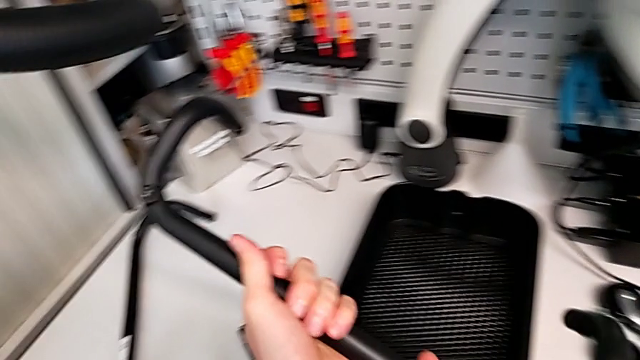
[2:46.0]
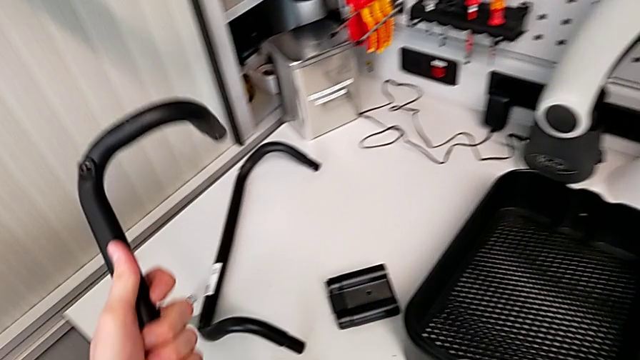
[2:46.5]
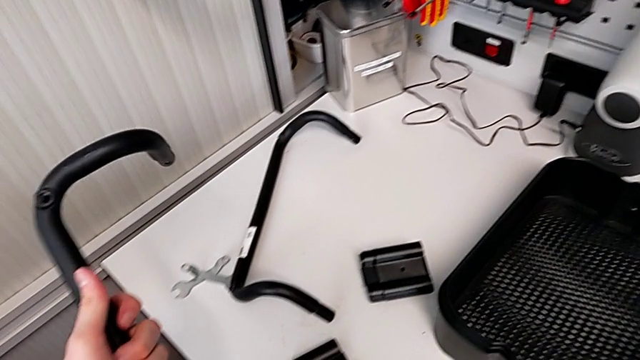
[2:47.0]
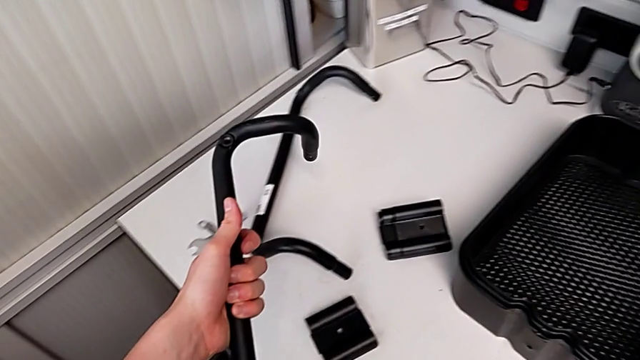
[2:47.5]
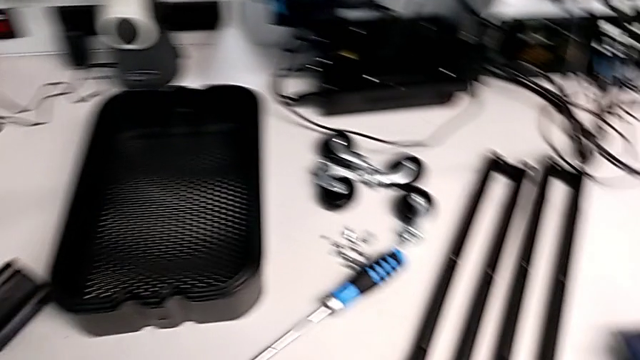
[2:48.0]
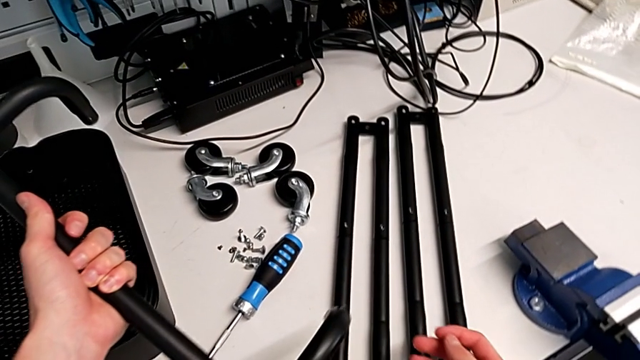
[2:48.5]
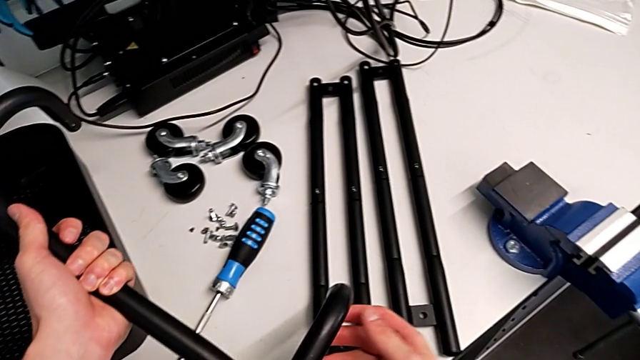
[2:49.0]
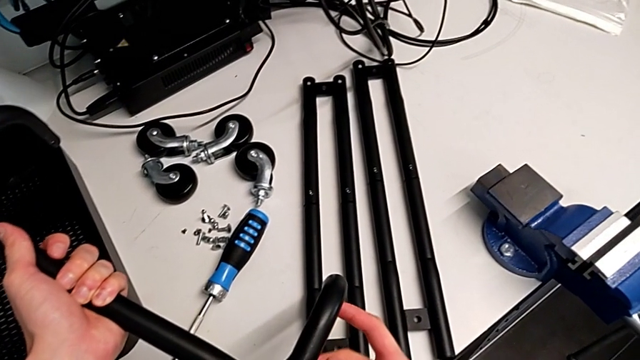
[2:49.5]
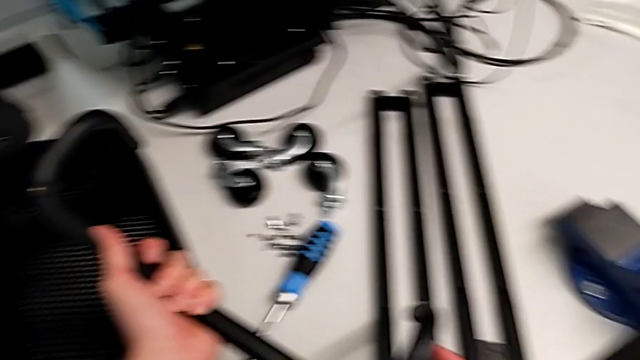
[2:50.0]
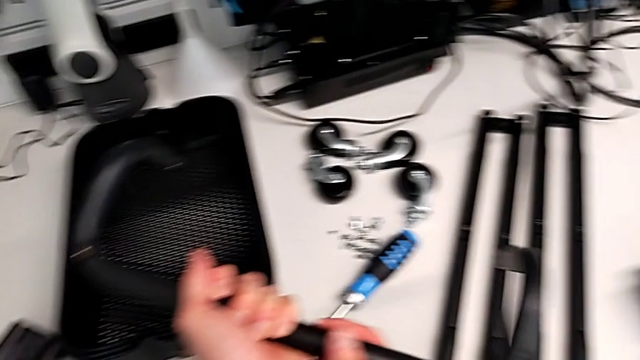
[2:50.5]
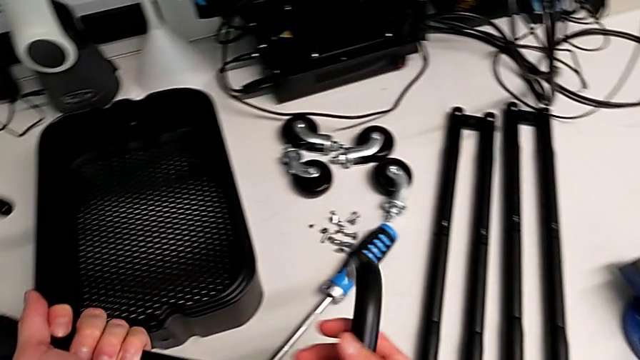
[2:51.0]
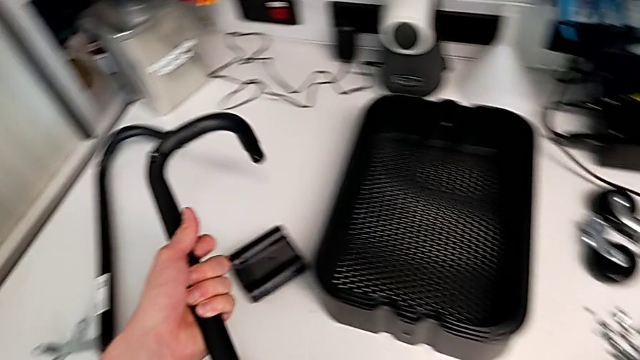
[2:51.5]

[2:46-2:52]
The camera wearer is assembling the base frame. They keep assembling the fourth frame.

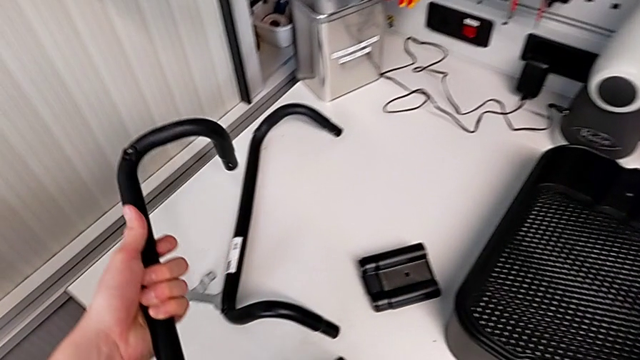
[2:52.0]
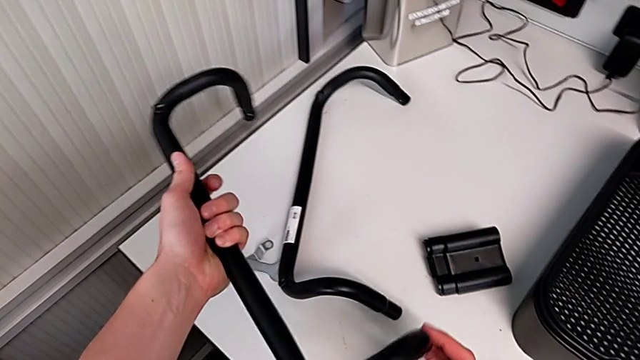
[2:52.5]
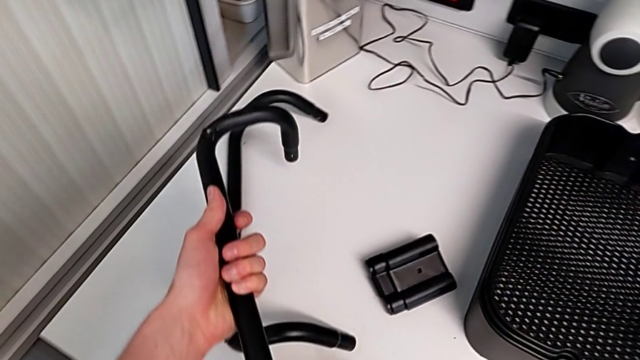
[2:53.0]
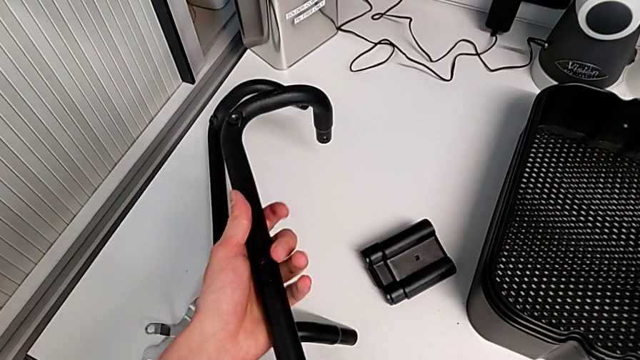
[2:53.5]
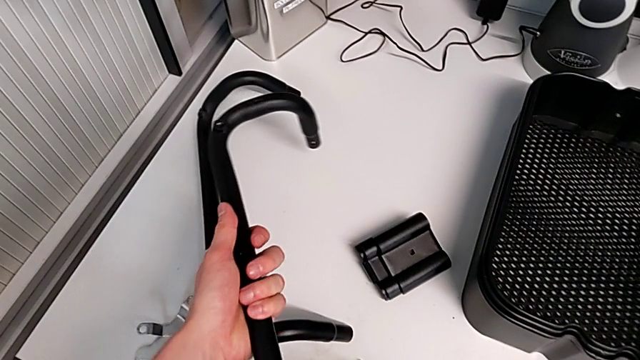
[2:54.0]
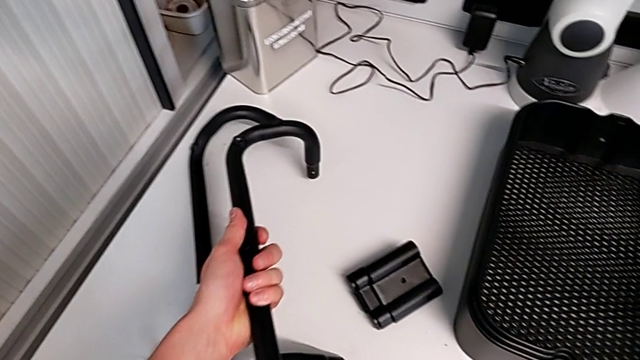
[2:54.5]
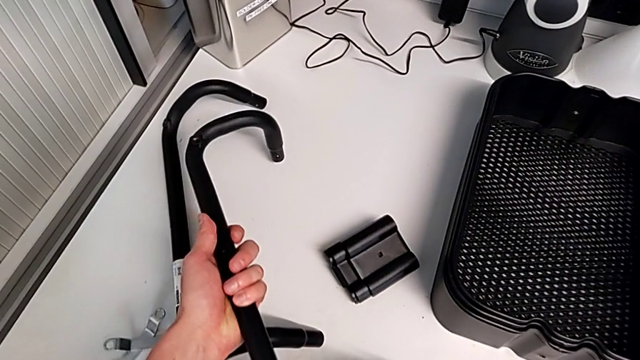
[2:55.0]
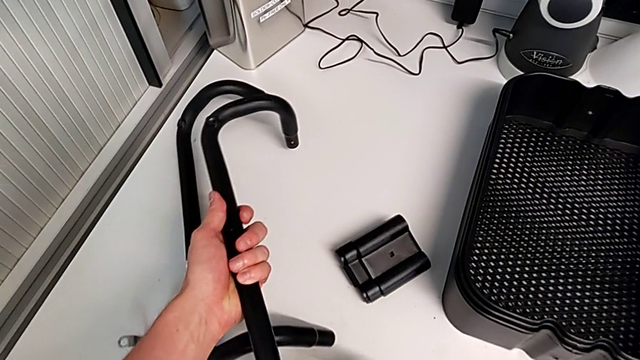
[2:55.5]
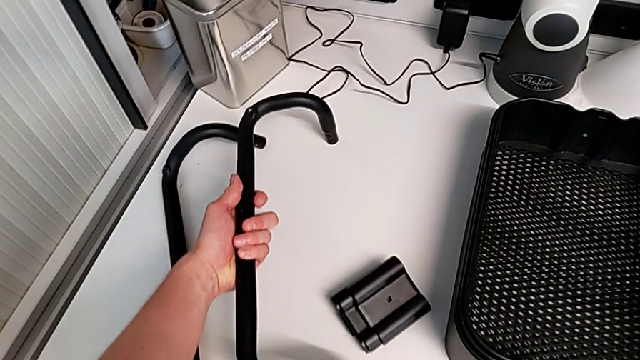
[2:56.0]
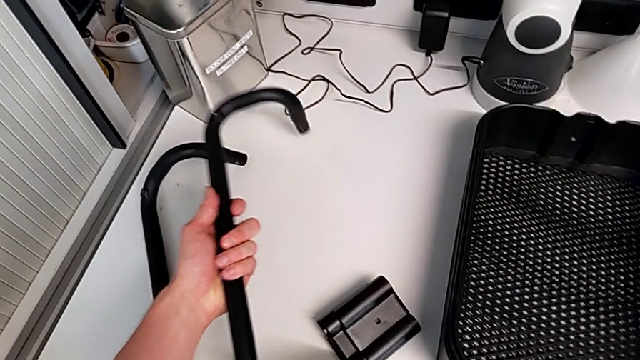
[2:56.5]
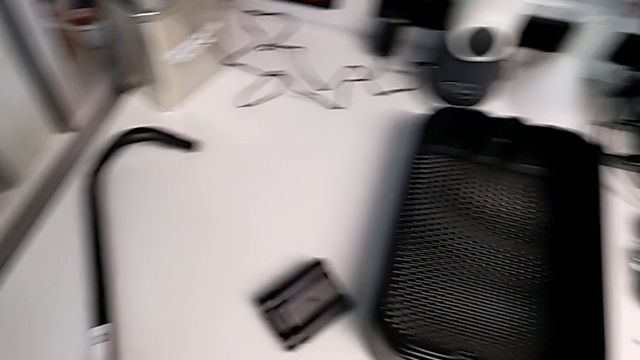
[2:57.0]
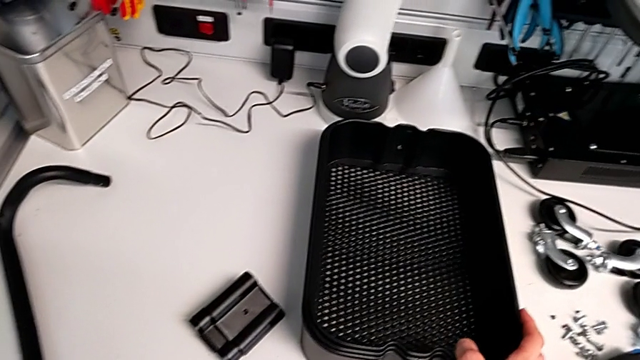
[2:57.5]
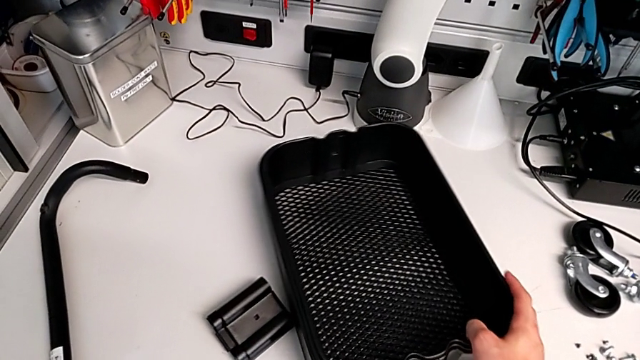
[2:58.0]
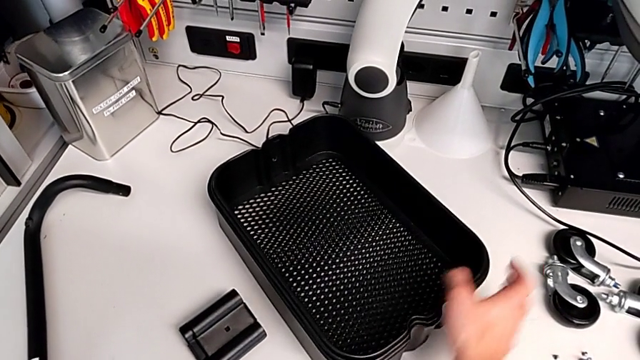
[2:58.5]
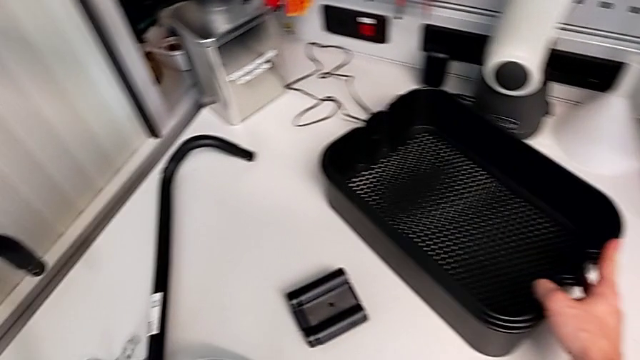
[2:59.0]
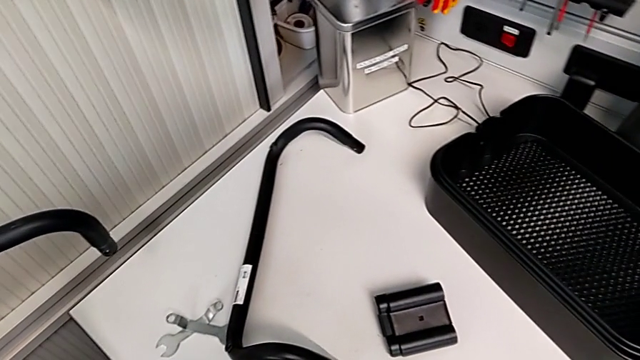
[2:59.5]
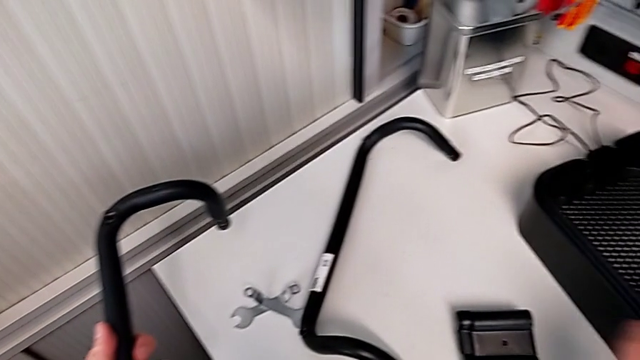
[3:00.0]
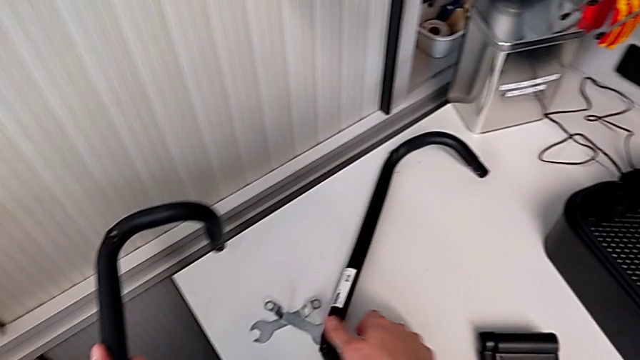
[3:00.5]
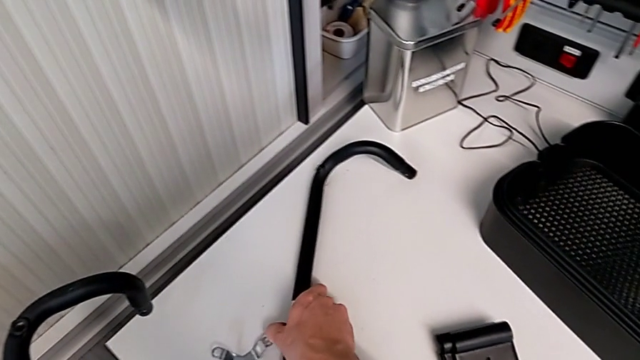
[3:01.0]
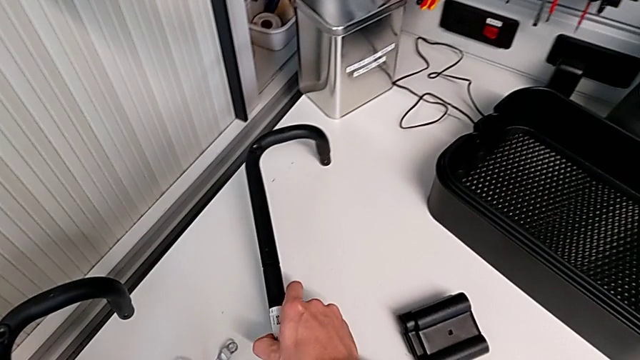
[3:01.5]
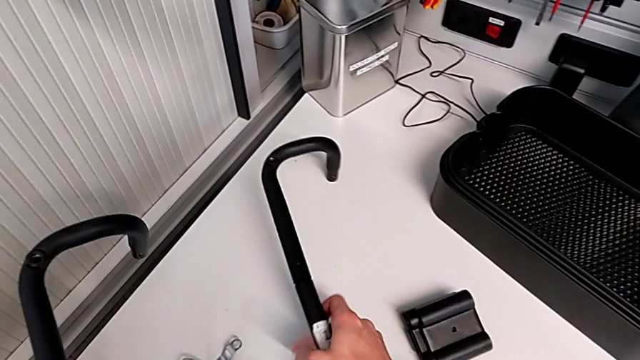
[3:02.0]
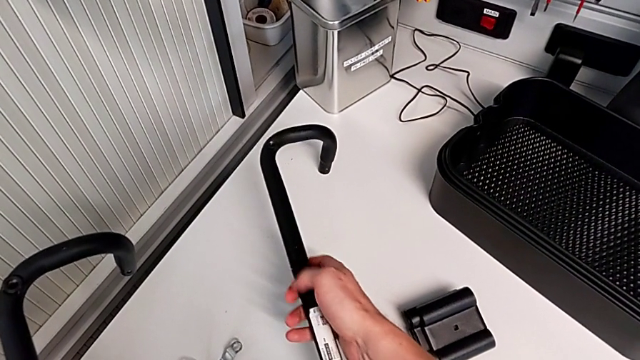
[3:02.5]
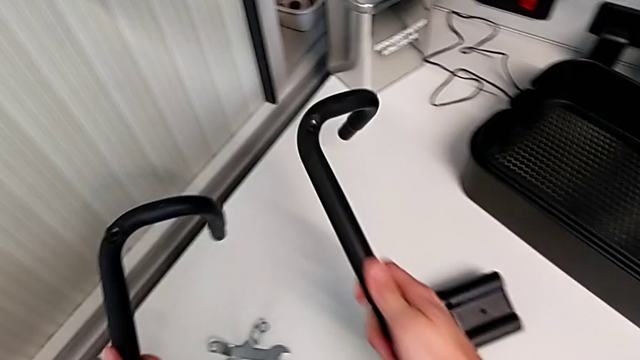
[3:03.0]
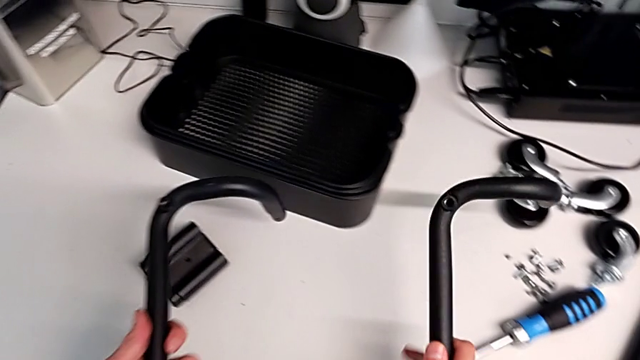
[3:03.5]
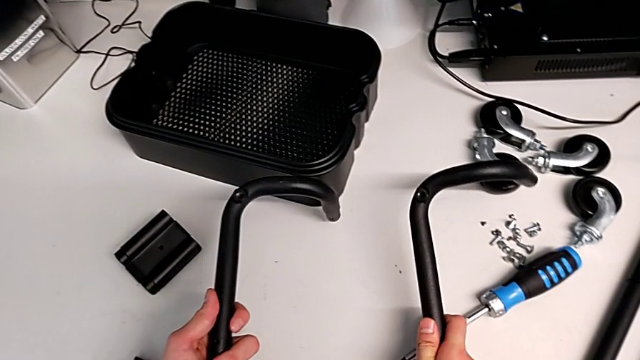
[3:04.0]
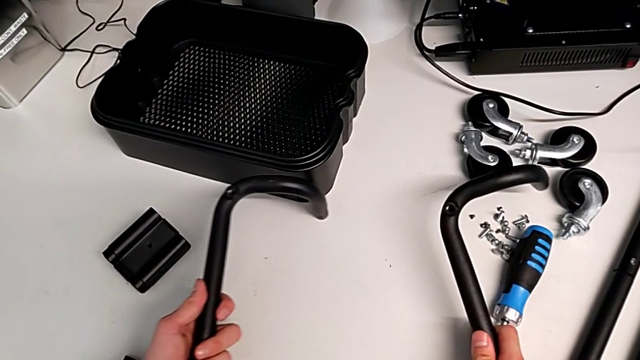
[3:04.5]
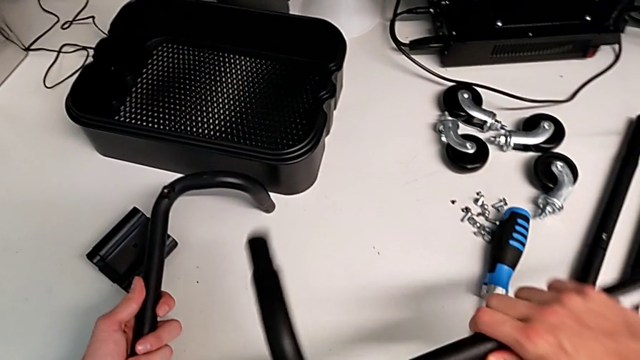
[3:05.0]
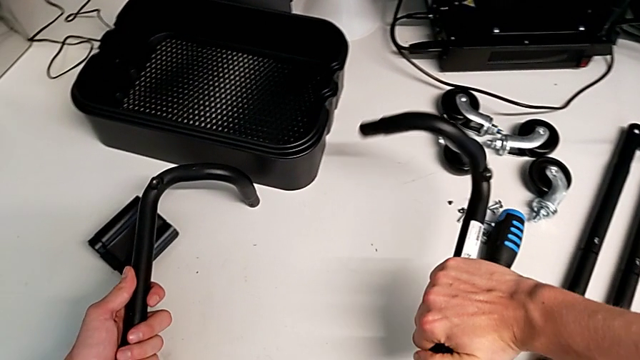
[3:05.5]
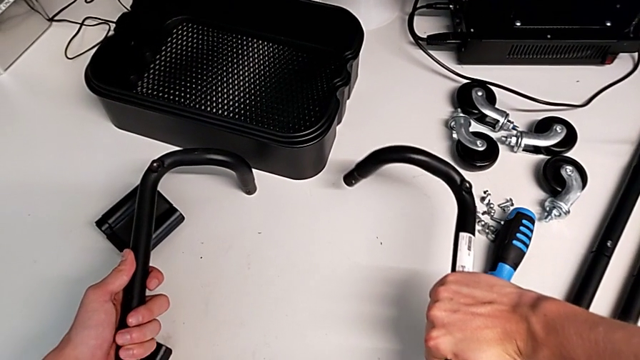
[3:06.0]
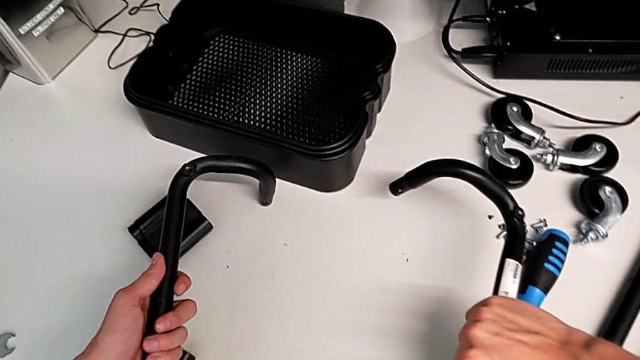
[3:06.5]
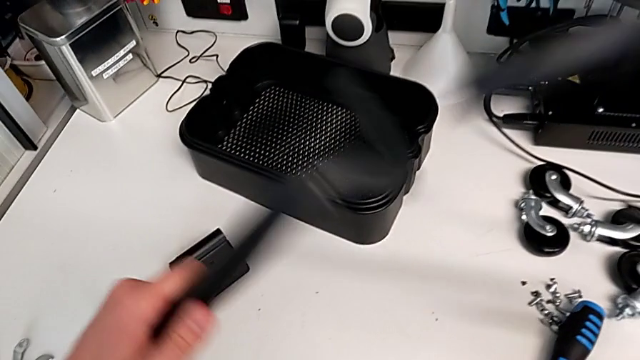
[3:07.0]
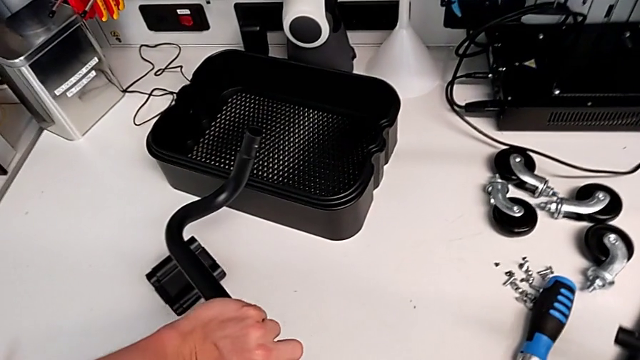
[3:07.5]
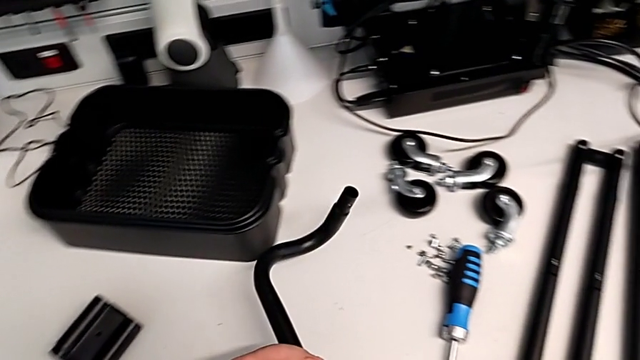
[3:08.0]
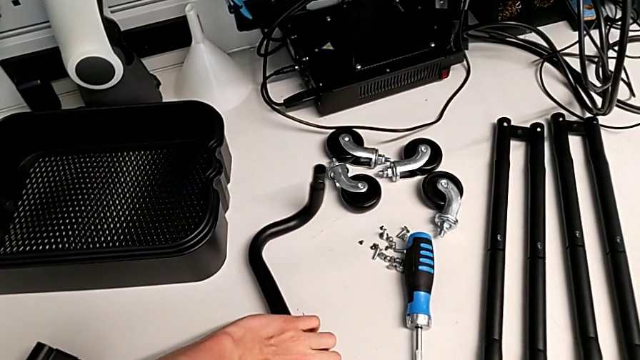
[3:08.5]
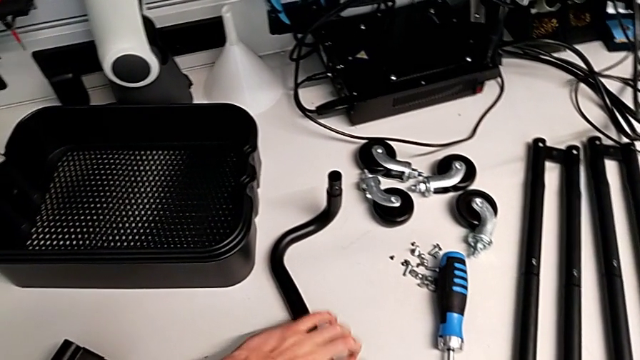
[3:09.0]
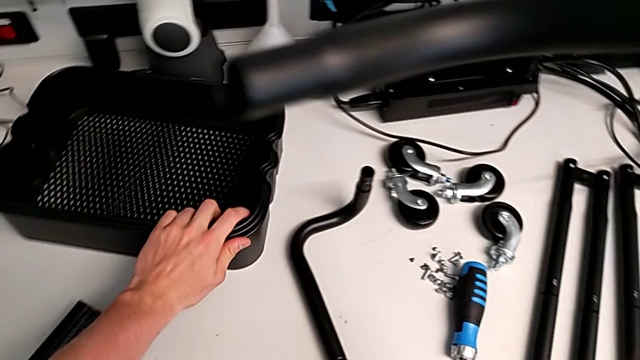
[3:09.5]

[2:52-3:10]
The camera wearer is assembling the base frame with the sidebars. They begin to wrongly place the bottom frame, placing it at a wrong position.
